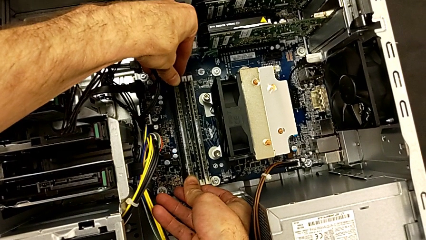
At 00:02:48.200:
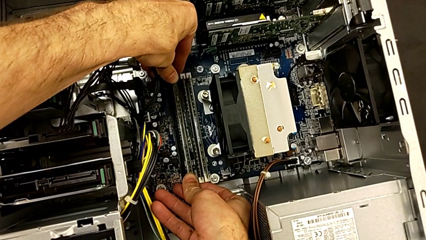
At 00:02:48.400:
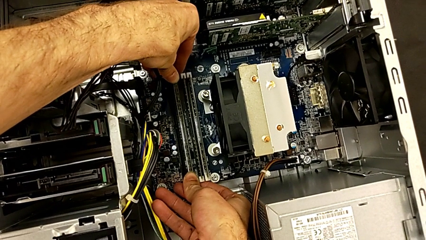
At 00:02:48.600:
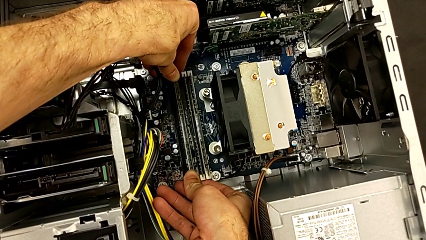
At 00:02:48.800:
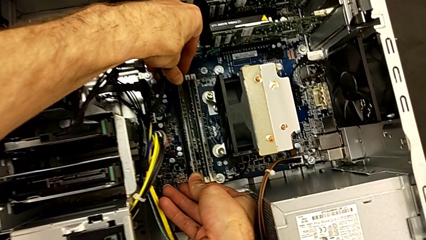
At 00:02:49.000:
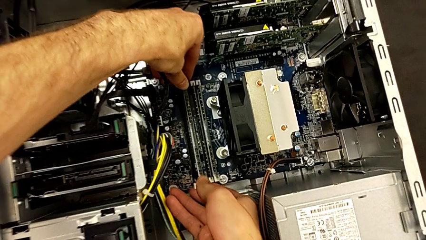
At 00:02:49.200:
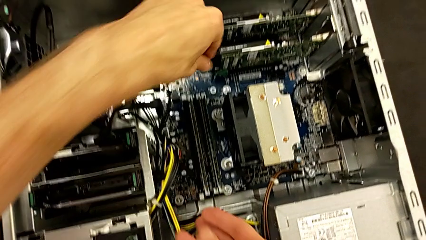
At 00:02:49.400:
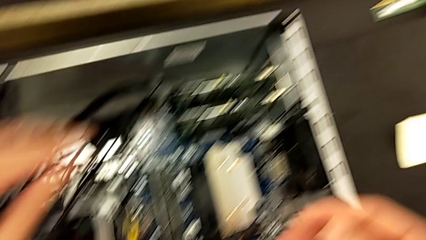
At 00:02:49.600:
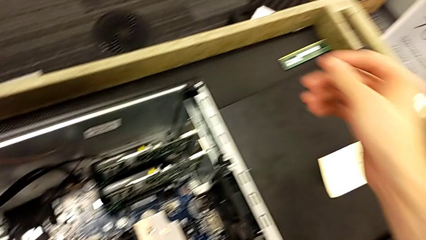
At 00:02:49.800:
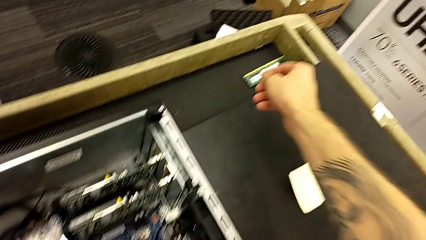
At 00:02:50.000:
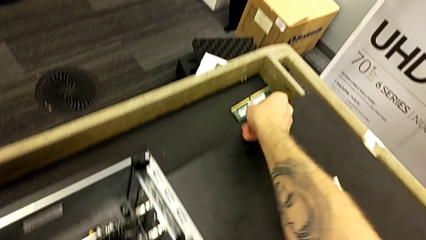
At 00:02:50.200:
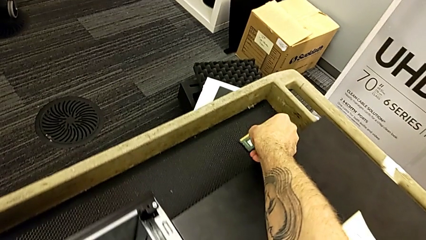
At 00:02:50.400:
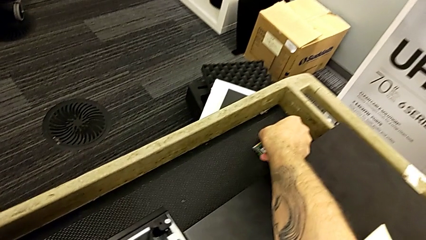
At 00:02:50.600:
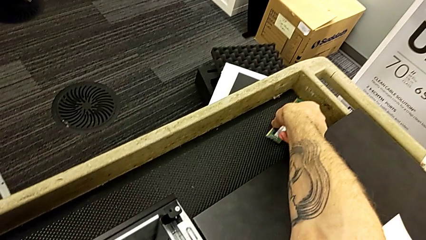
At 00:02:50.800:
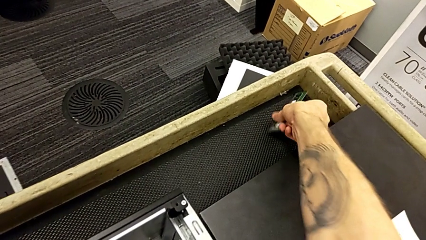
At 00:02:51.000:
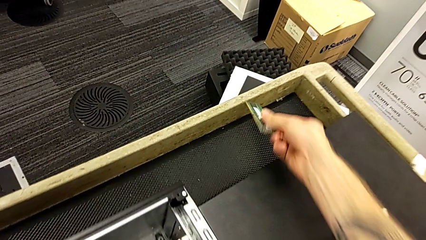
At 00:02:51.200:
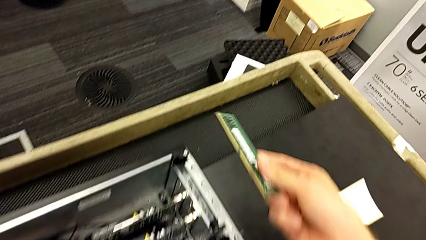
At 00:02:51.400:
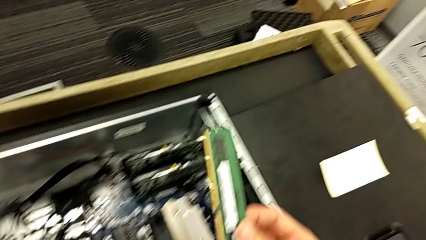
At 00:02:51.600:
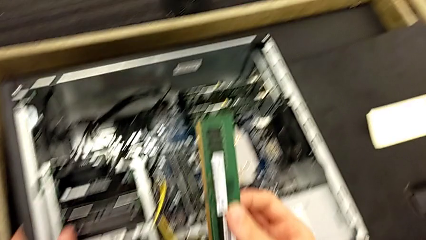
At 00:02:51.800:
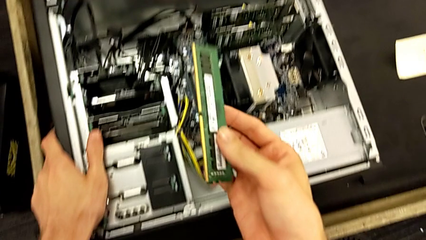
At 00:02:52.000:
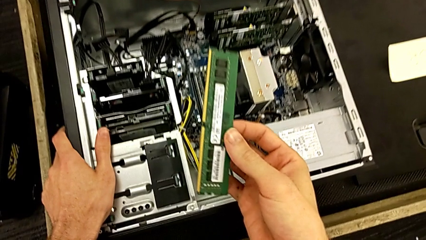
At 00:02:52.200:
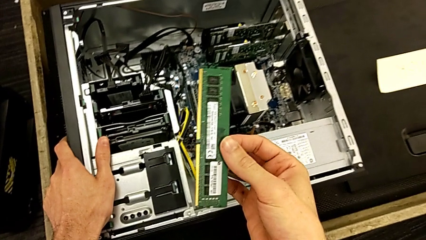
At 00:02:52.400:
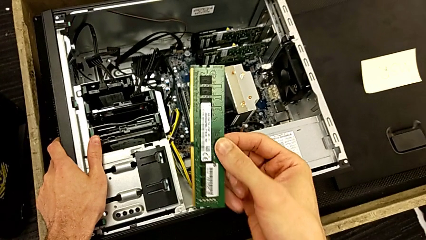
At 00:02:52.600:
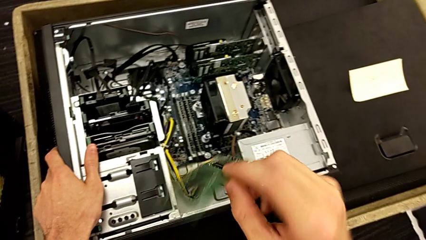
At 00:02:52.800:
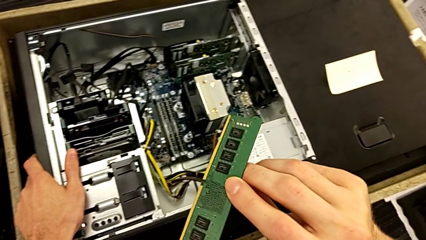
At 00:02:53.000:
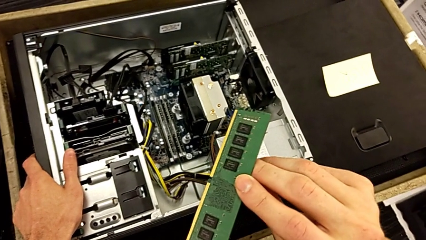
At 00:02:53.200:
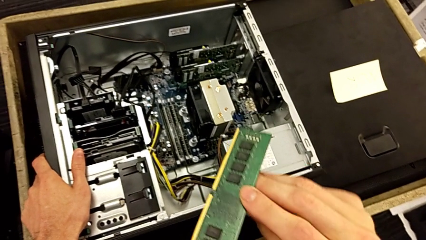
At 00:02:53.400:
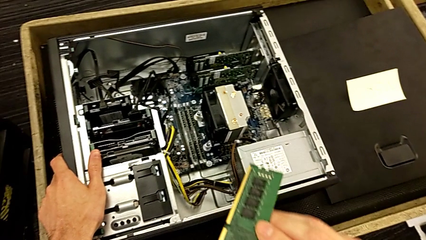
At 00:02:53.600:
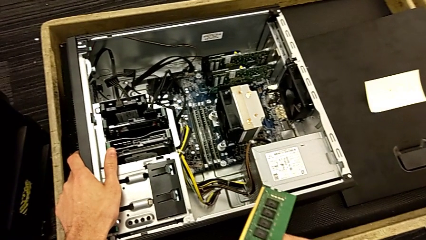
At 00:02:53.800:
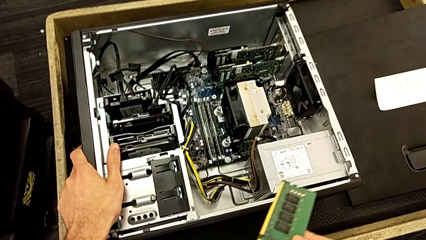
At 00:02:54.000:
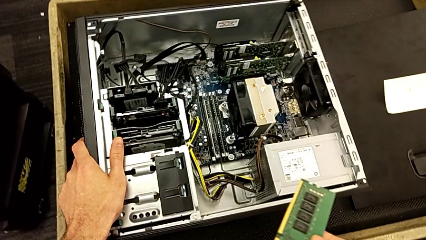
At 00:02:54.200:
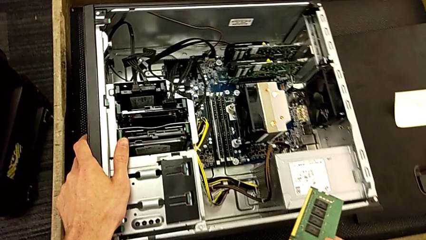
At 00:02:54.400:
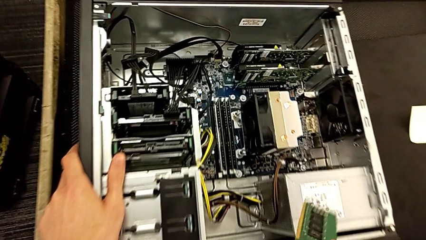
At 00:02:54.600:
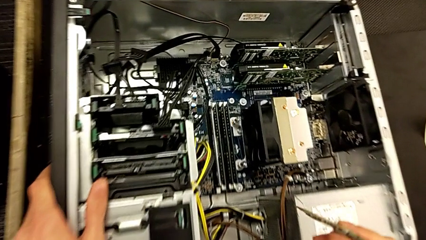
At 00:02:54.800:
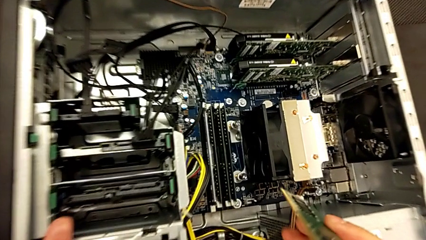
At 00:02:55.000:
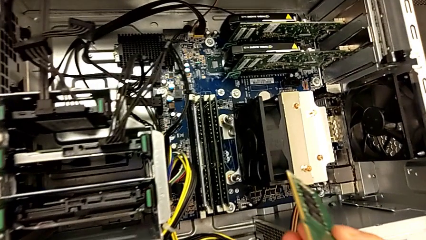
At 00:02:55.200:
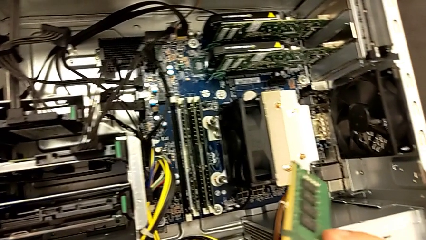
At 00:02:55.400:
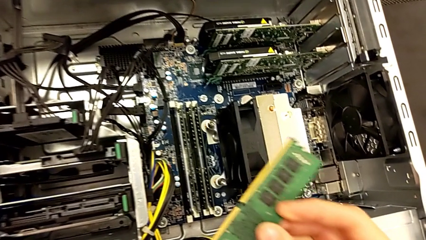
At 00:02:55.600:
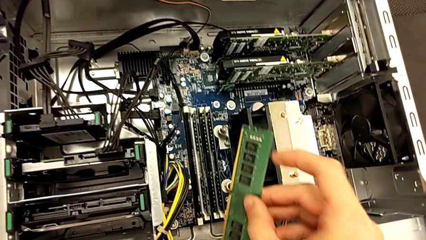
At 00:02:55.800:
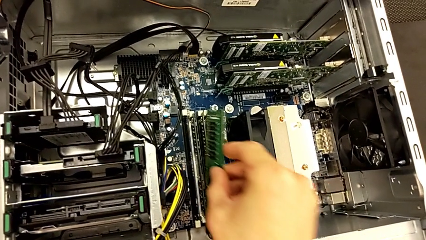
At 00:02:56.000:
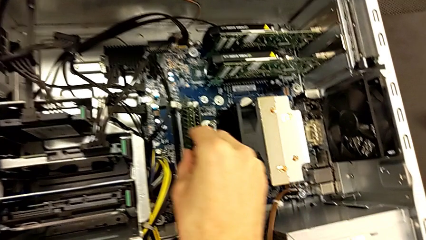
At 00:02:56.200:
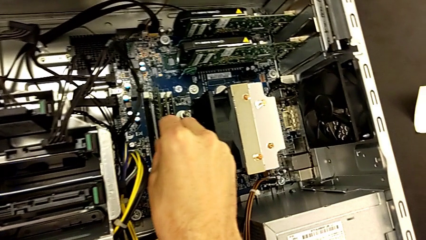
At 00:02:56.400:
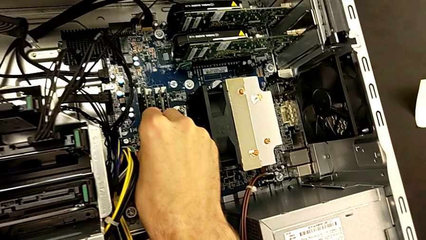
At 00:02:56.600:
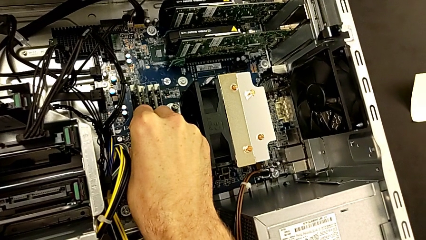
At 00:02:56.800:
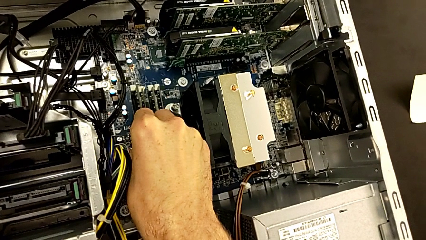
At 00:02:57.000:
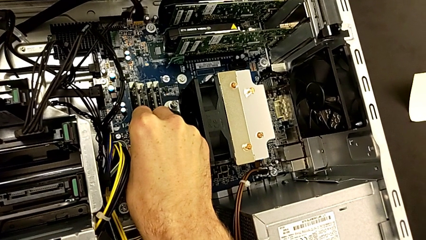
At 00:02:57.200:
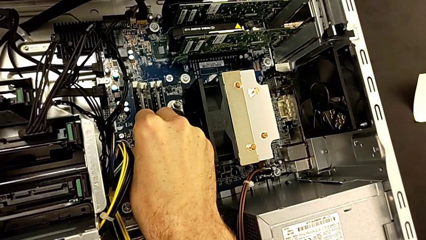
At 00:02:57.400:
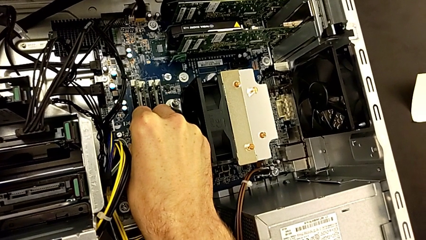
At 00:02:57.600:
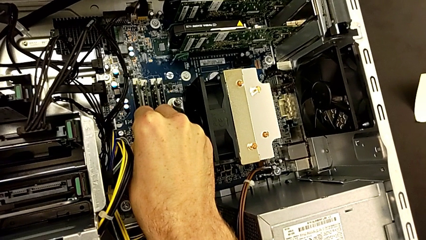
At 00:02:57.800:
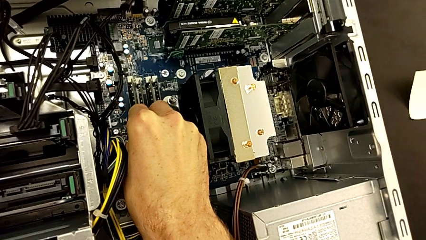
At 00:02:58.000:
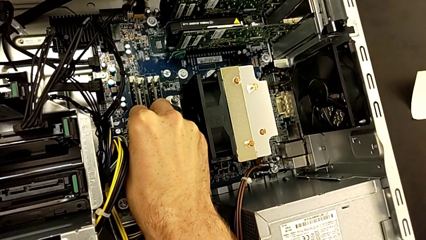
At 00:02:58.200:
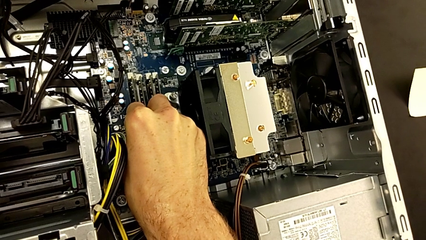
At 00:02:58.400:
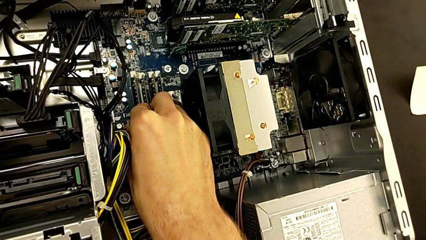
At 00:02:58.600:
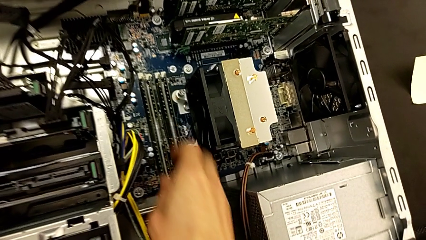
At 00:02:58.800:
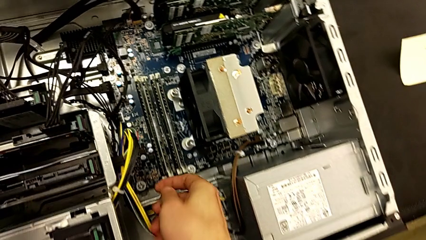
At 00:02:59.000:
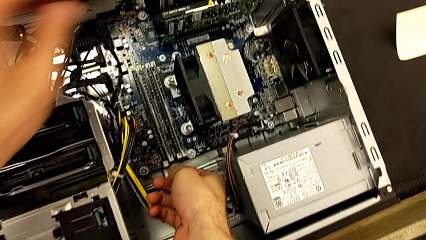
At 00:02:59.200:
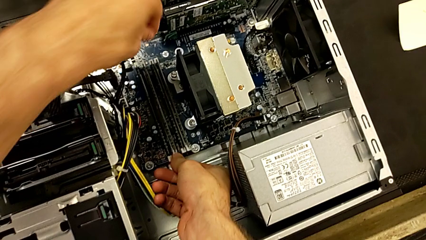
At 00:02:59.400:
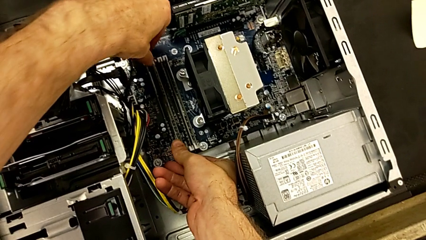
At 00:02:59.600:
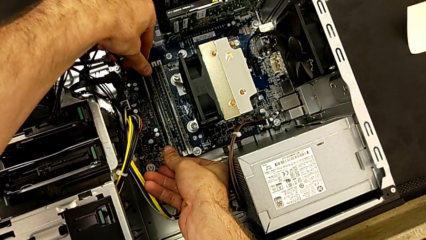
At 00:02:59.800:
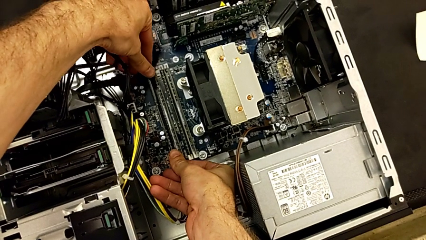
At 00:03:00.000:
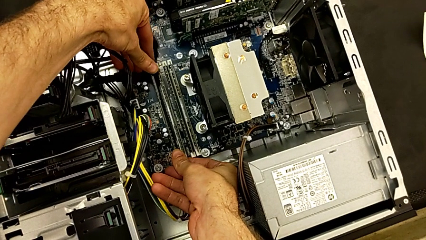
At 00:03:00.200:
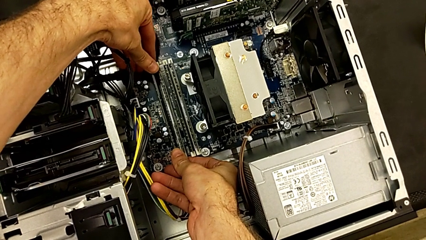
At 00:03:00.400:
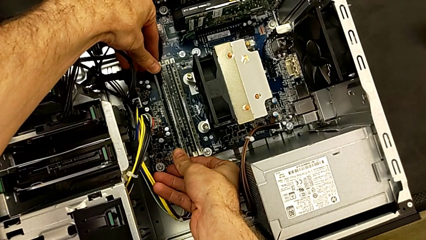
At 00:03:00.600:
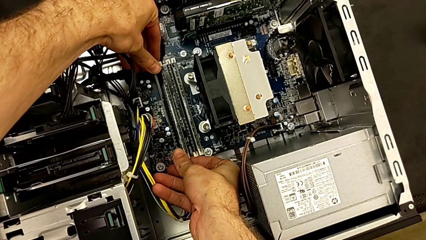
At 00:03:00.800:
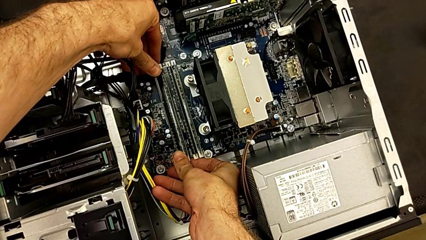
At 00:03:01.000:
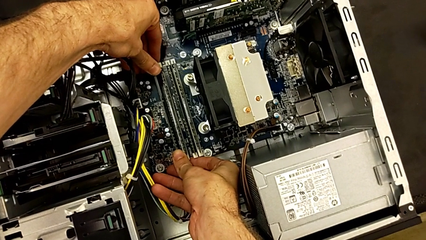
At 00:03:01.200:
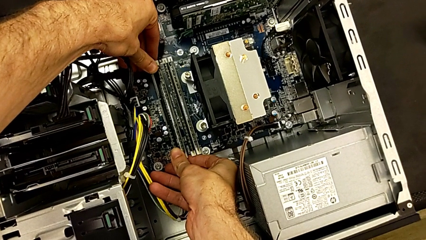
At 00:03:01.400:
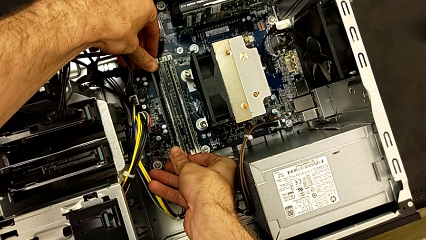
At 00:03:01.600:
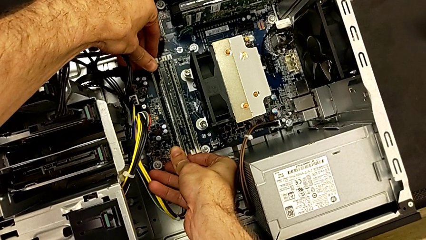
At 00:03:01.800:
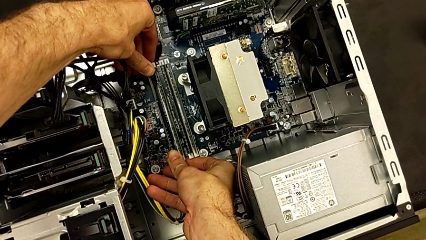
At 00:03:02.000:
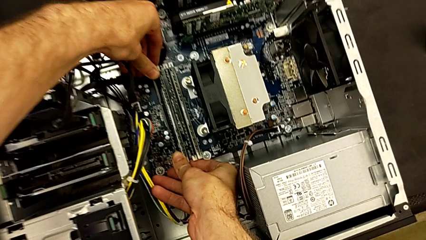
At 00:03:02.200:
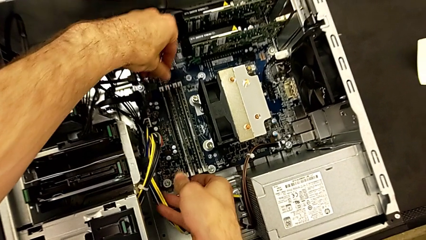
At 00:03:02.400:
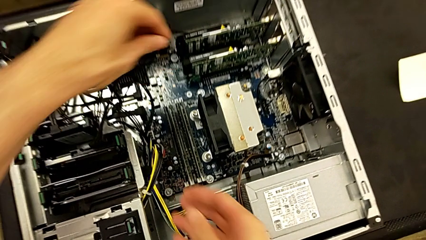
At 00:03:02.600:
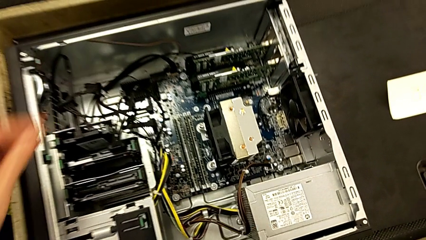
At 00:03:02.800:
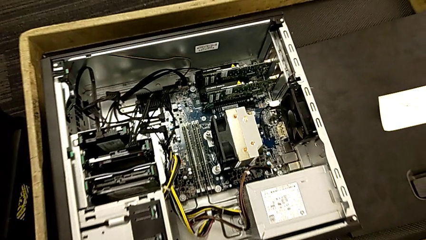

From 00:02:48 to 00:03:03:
The camera wearer is putting the RAM back into the RAM tabs. They close the third RAM tab, grab the fourth RAM, lift it, insert it and close the fourth RAM tab.

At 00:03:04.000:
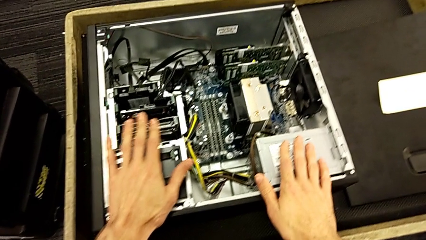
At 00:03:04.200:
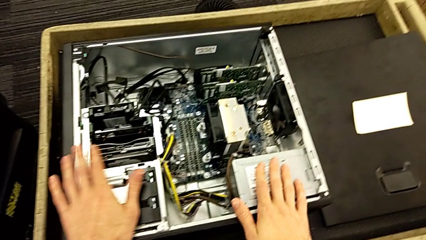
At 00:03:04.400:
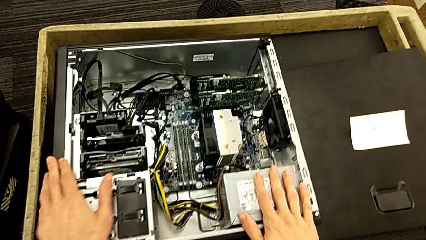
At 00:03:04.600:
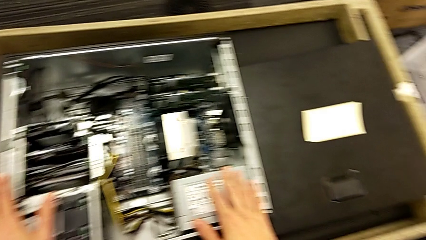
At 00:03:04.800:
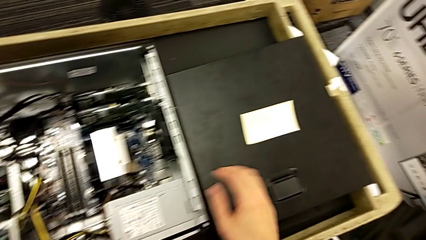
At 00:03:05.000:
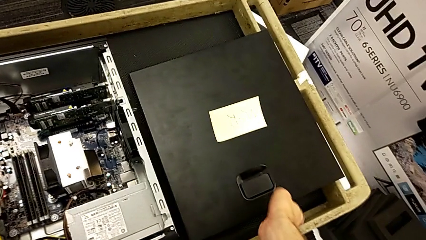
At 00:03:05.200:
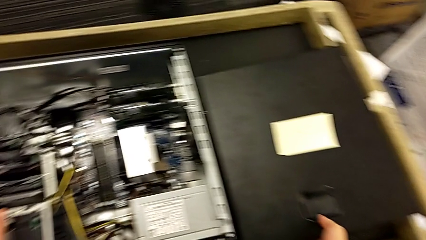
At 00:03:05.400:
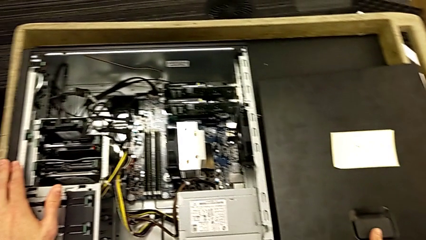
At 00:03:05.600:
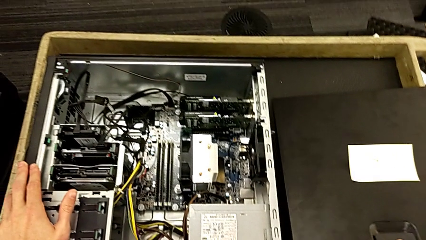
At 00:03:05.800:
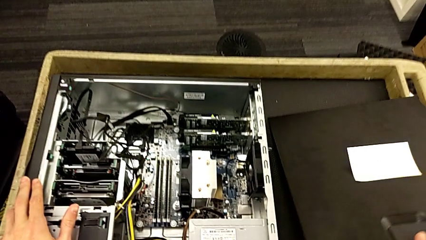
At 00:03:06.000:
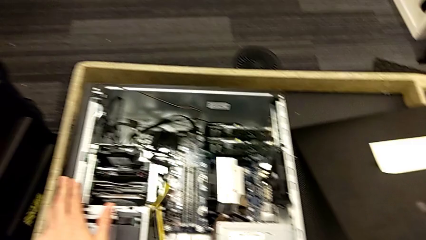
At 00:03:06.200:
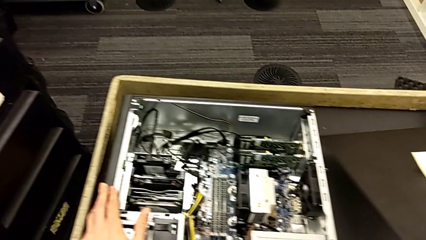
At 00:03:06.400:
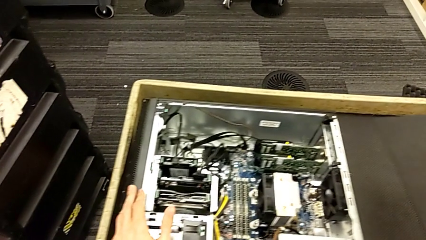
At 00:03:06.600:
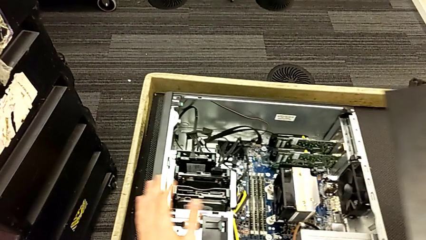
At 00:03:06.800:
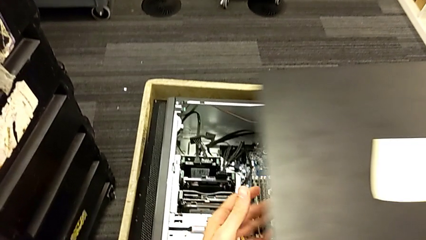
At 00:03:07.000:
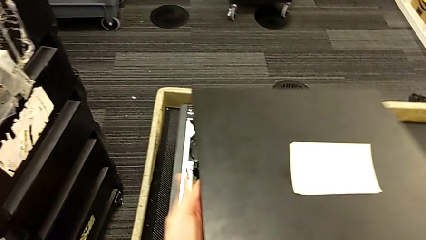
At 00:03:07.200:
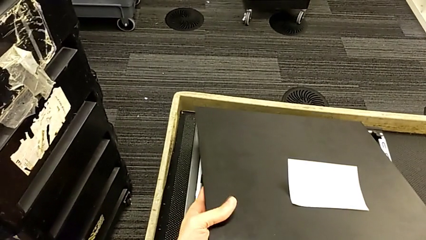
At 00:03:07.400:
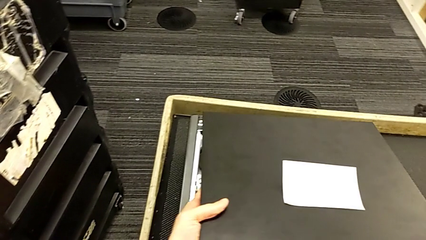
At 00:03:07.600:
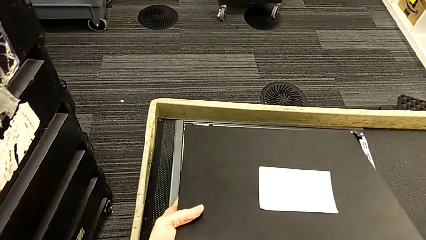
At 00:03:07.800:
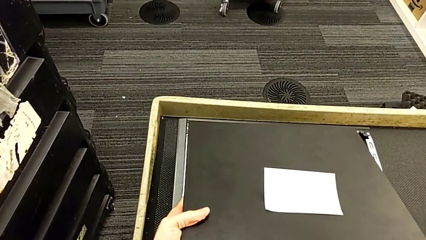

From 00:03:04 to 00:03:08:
The camera wearer is putting the cover back on the computer tower. They lift the cover.
